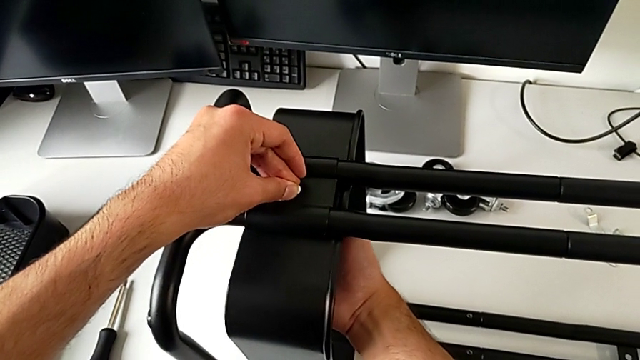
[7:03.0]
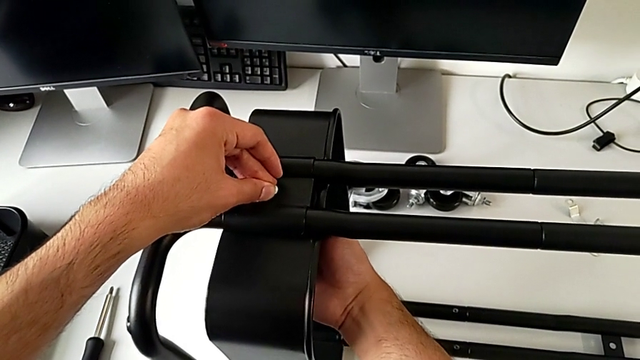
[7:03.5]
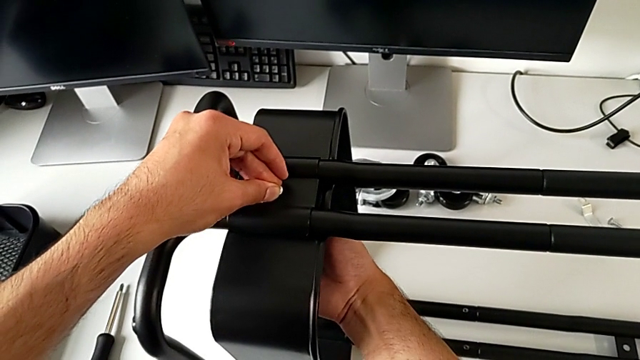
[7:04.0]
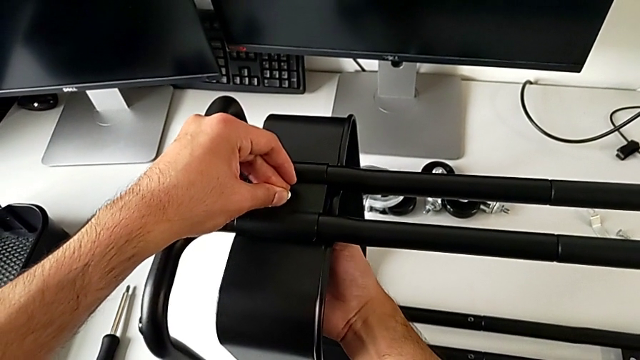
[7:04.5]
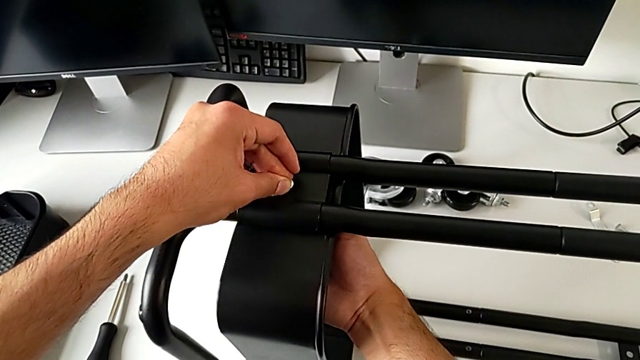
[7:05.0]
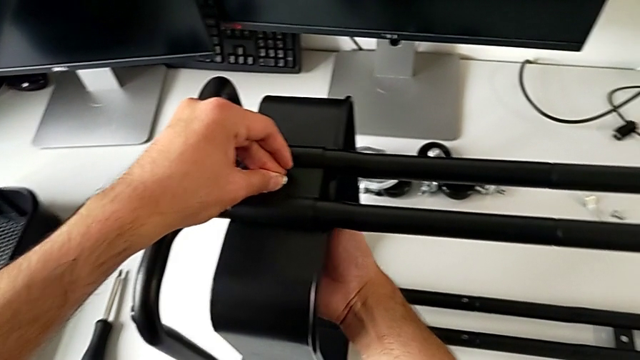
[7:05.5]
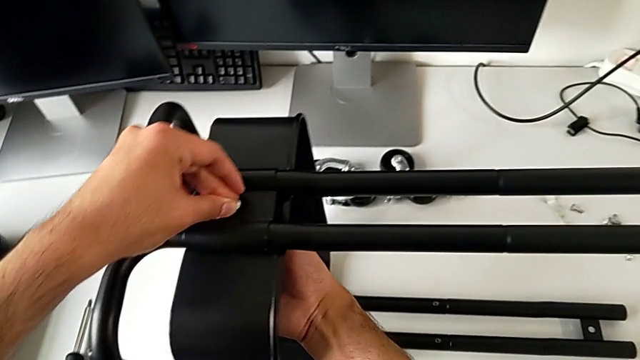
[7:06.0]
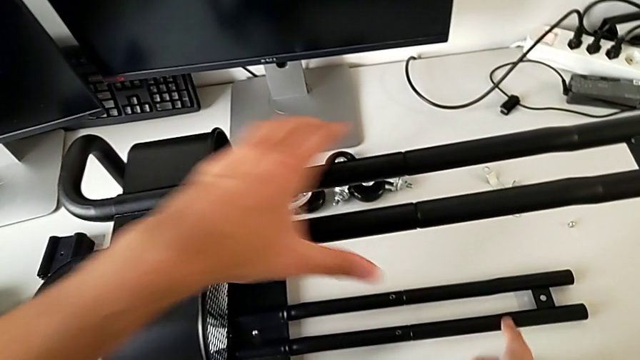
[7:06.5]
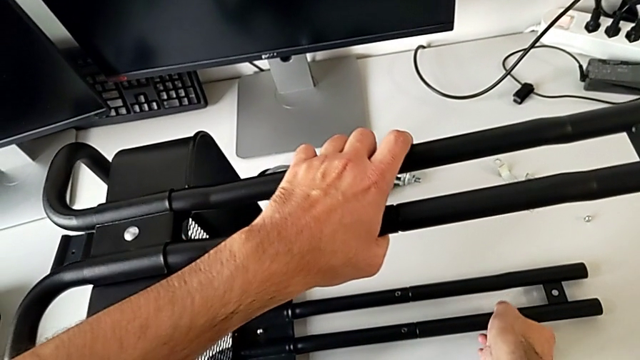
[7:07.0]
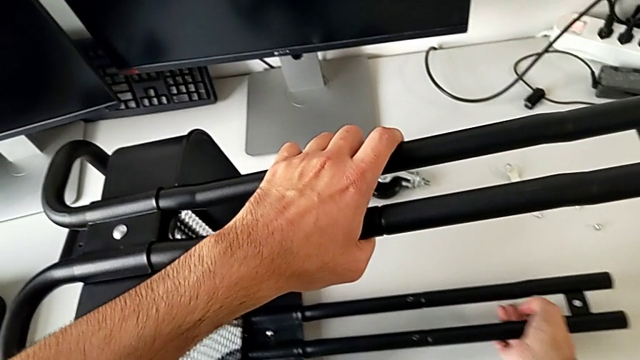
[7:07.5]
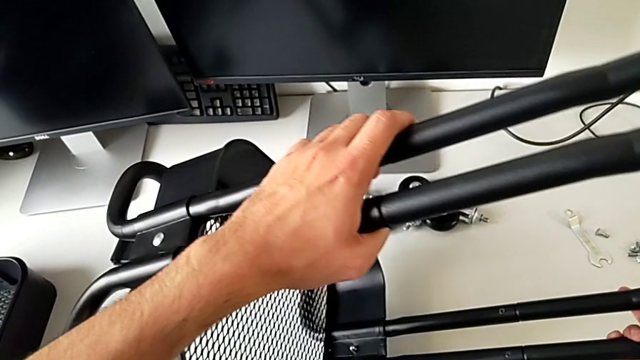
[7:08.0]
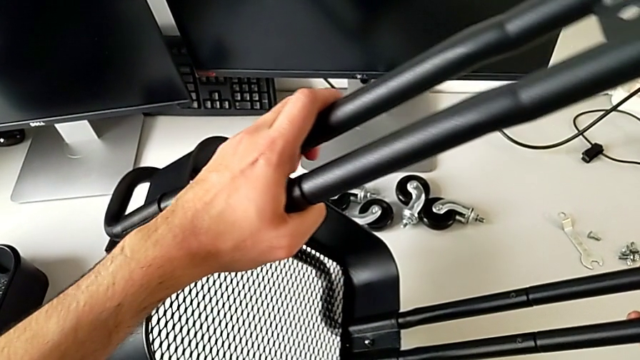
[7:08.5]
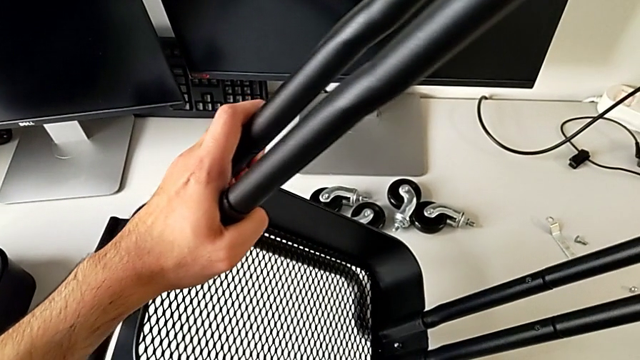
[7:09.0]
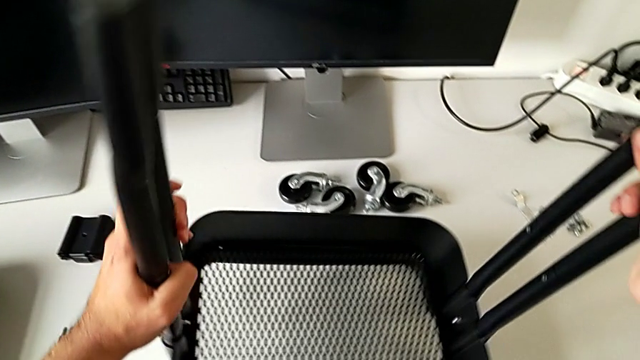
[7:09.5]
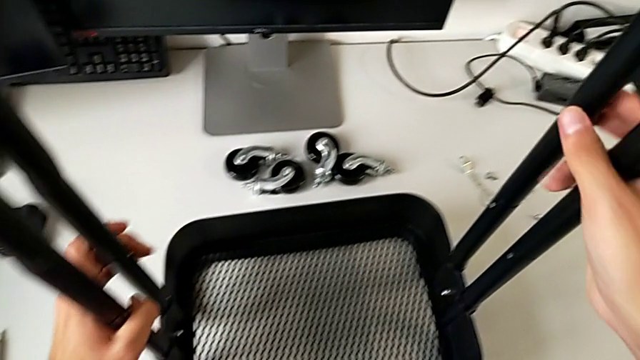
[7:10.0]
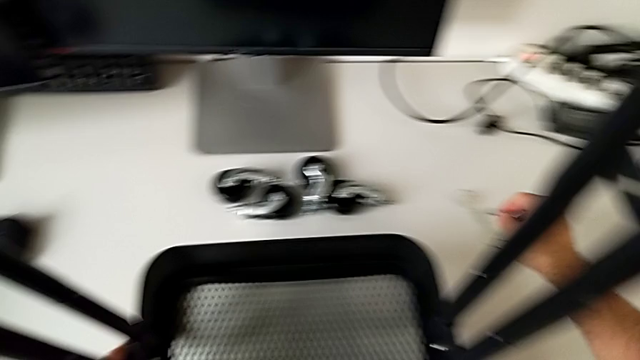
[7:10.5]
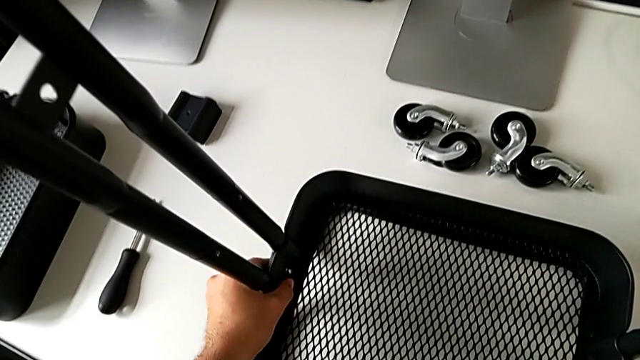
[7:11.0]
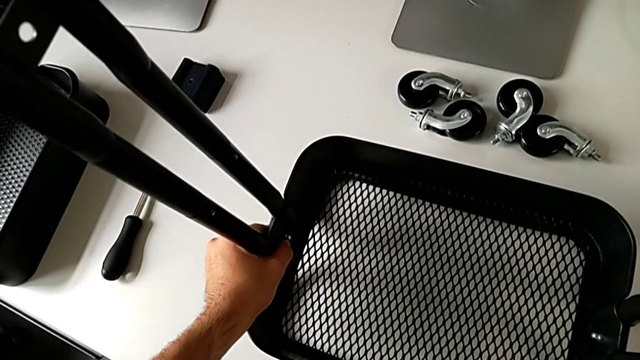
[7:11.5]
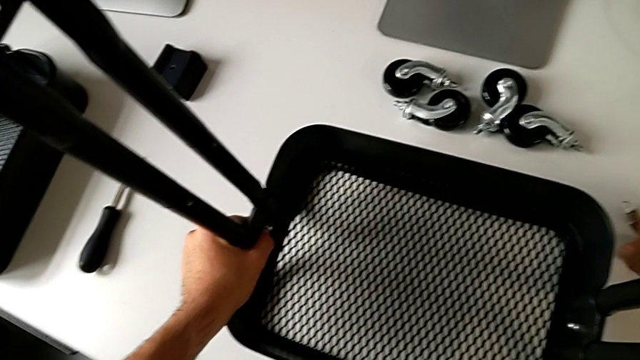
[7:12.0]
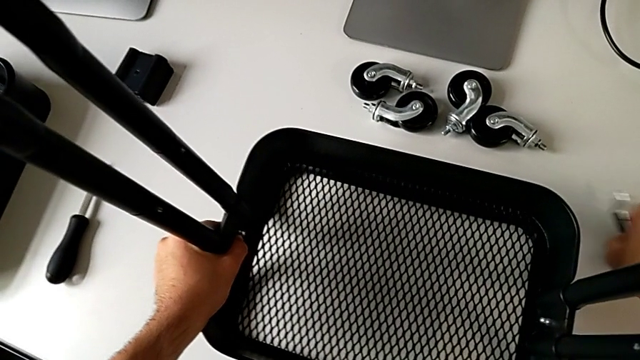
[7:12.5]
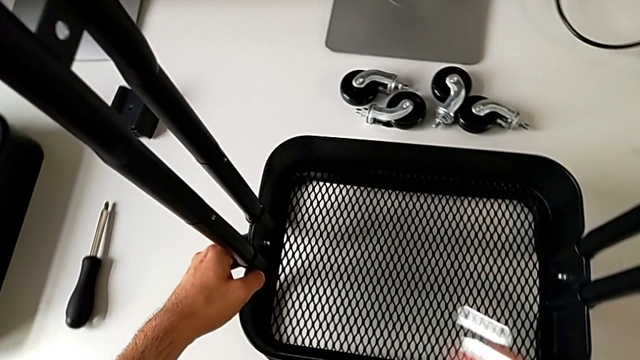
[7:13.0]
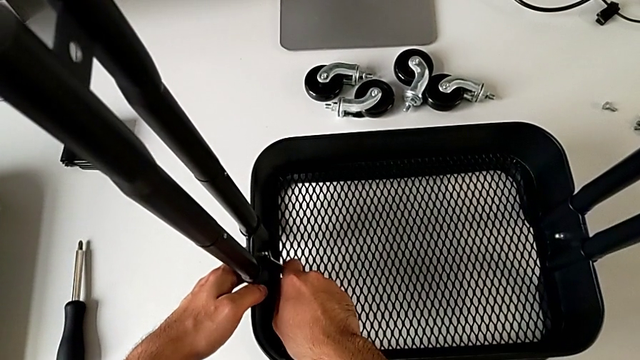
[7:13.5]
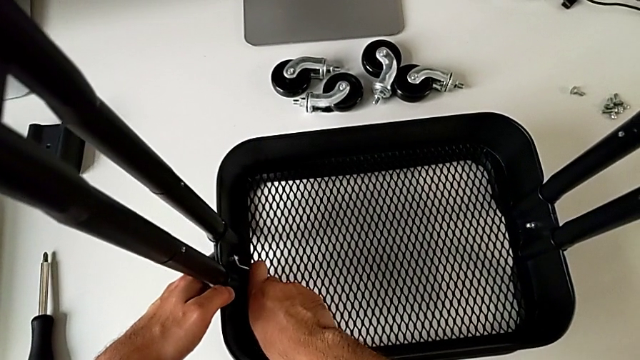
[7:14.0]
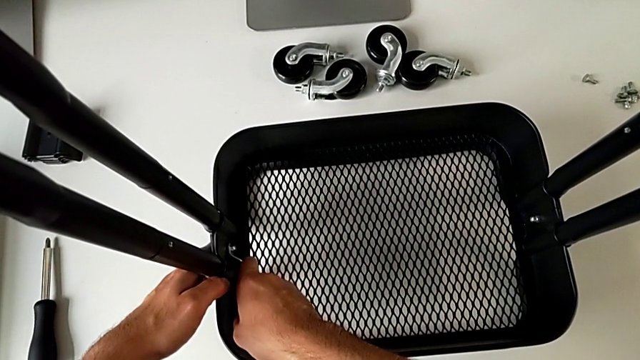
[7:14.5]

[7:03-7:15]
The camera wearer is assembling the bottom tray of the furniture. They keep screwing the bolt, flip the utility cart, grab the spanner wrench and insert the hexagon cap nut.

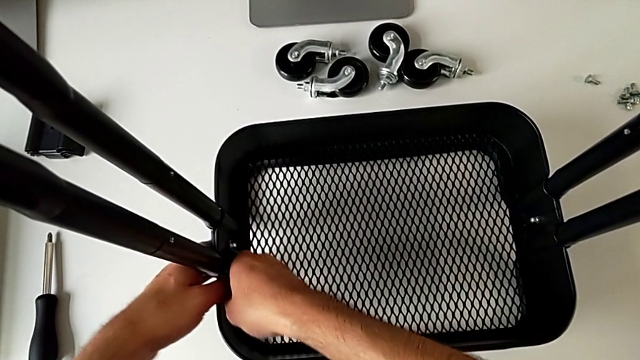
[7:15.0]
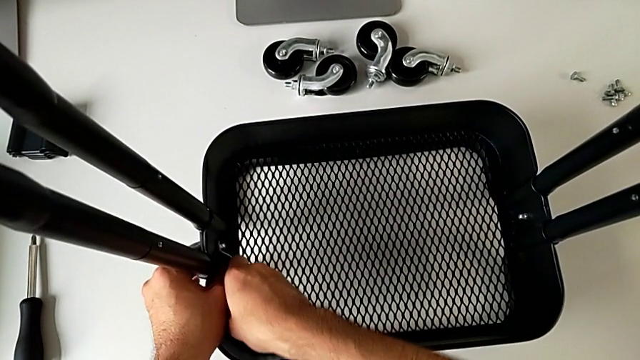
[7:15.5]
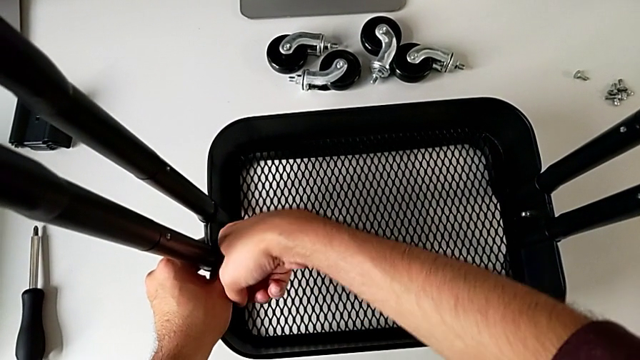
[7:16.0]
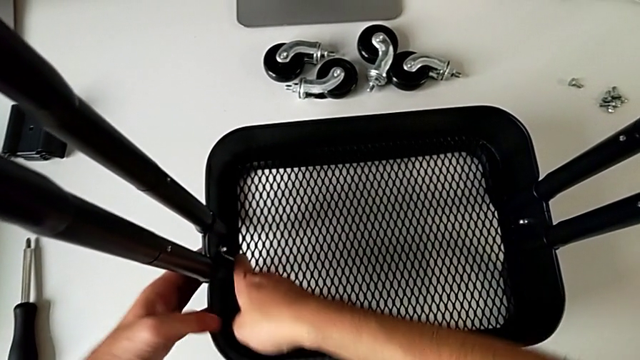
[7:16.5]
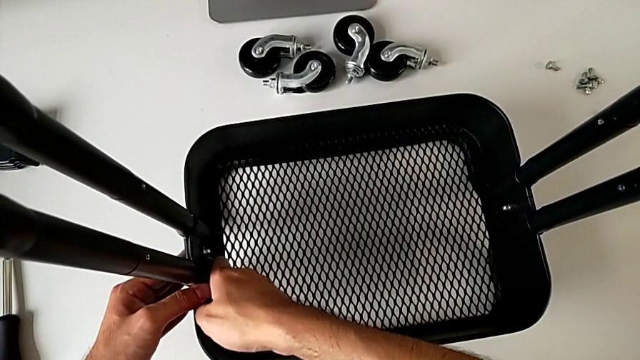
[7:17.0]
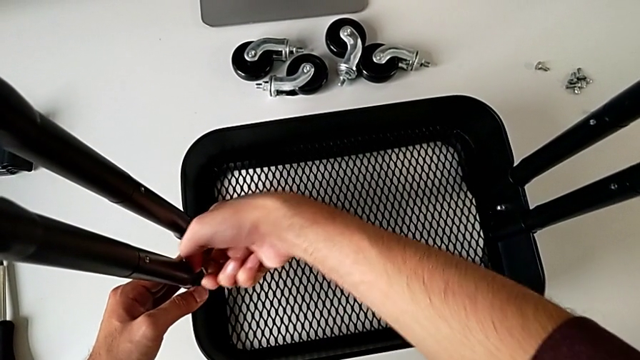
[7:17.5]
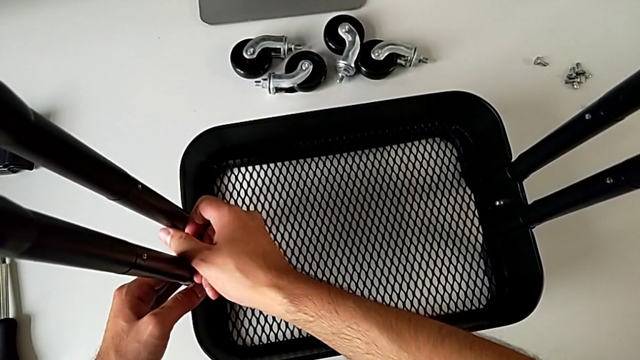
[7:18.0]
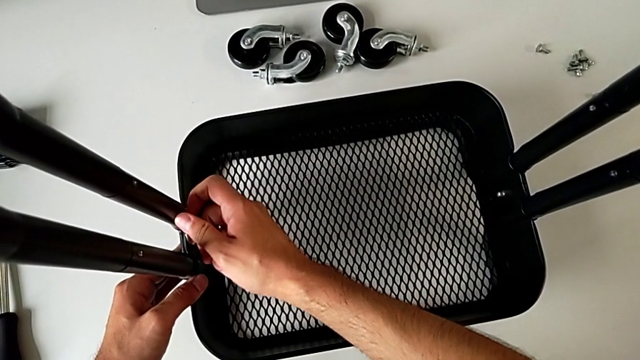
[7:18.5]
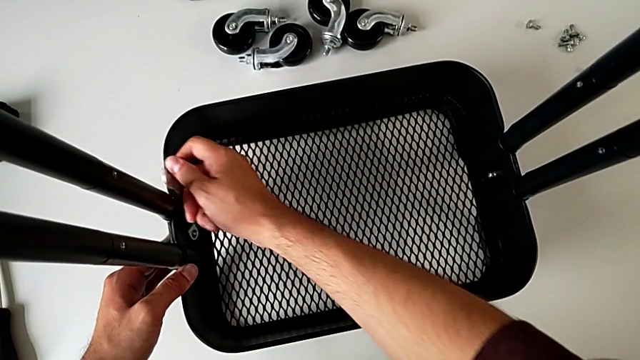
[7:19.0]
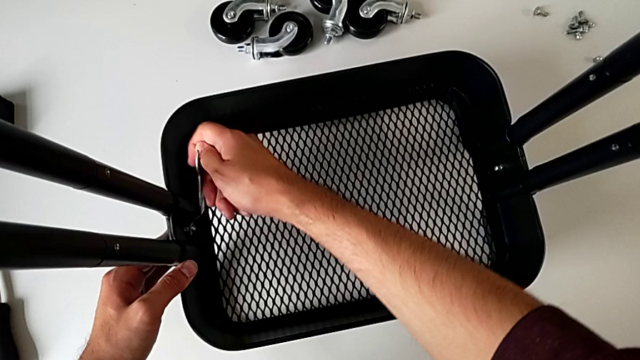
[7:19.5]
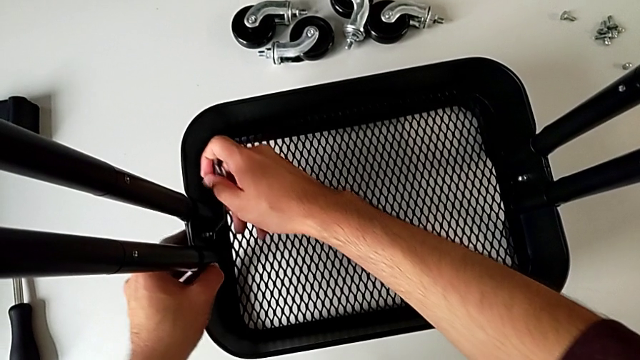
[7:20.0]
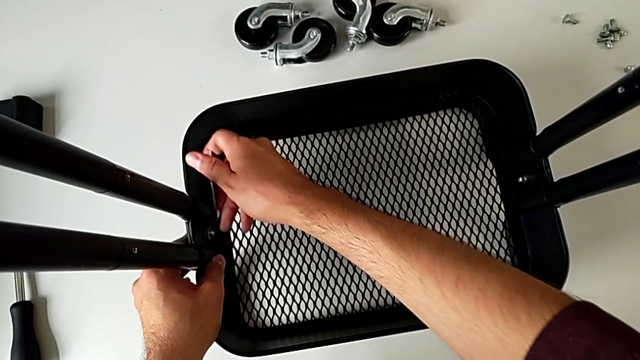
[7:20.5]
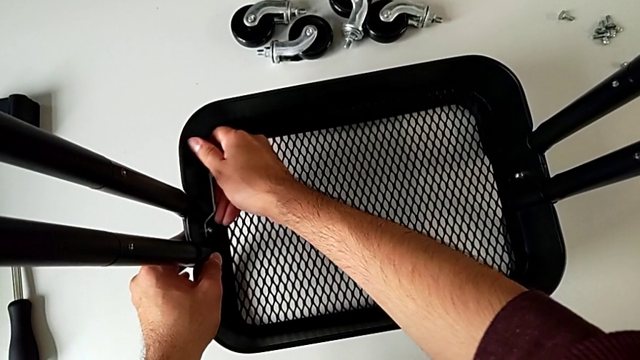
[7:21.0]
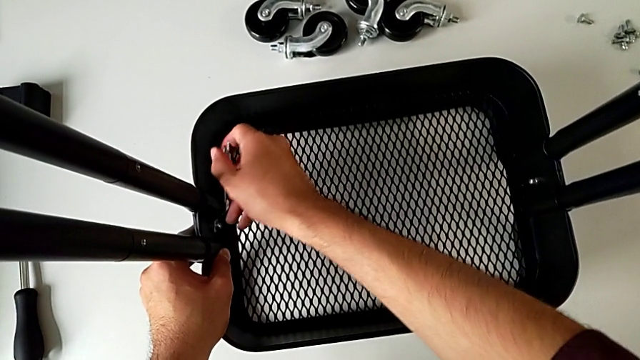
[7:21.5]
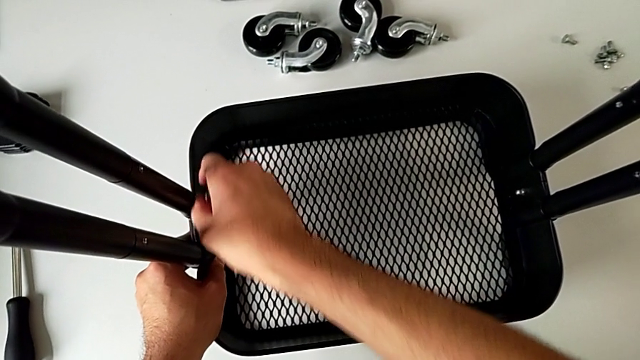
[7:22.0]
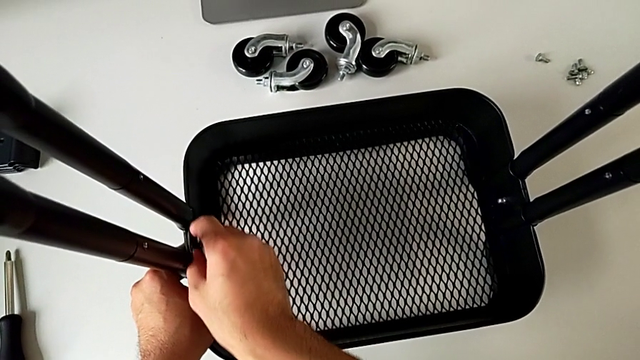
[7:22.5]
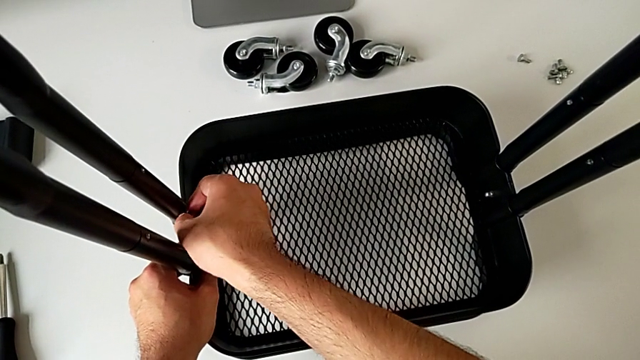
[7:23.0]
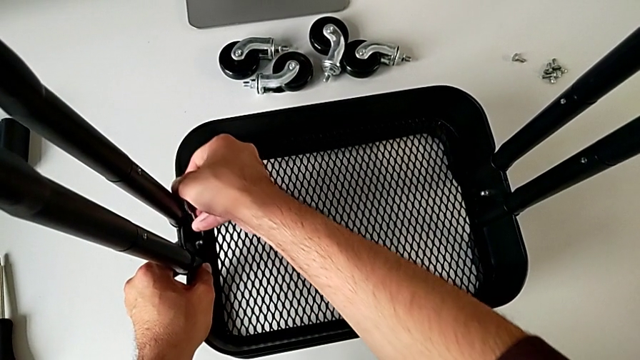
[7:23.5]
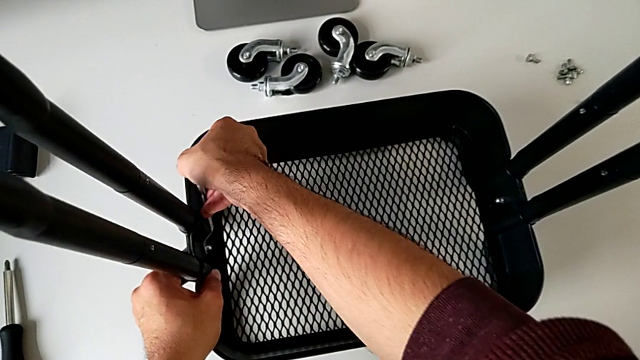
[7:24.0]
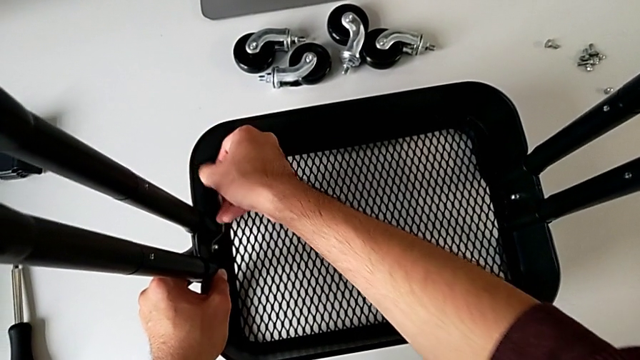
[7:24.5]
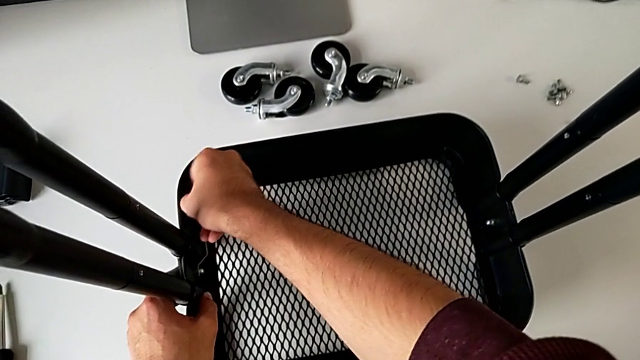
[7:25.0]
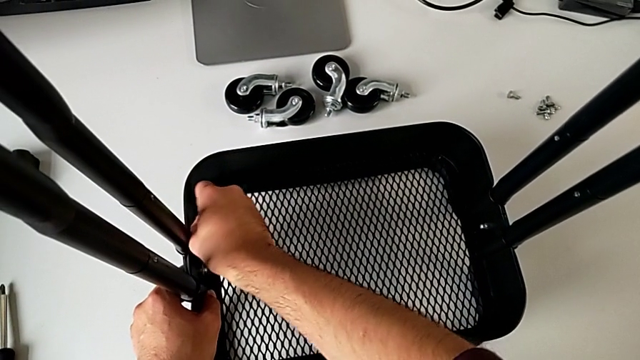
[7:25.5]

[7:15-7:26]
The camera wearer is assembling the bottom tray of the furniture. They begin to screw the spanner wrench.
